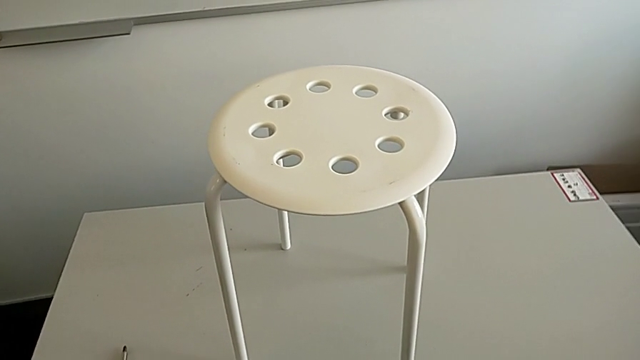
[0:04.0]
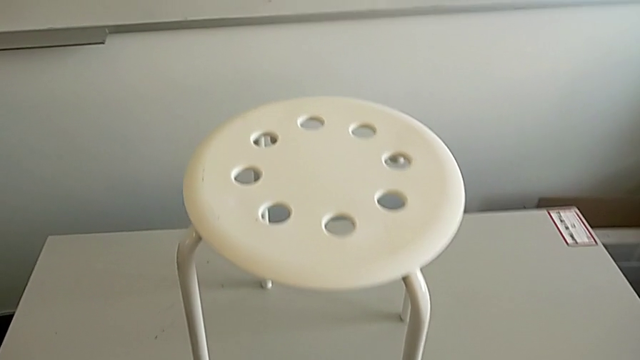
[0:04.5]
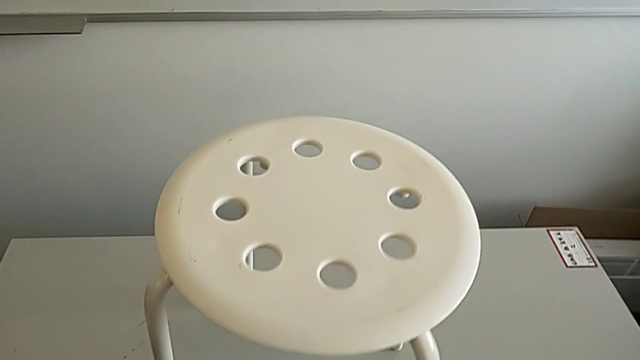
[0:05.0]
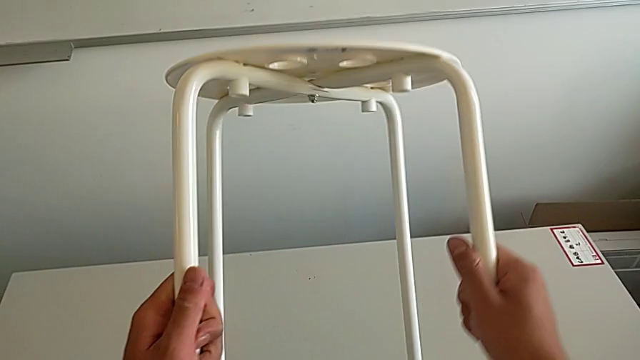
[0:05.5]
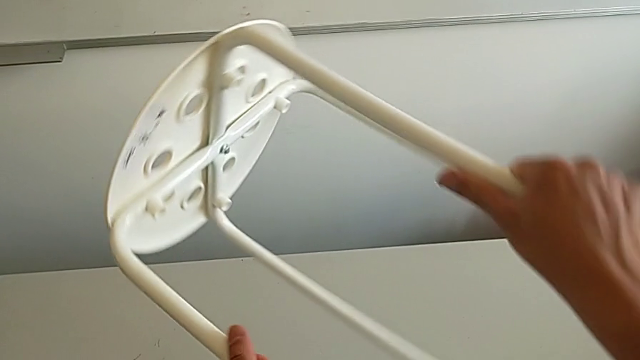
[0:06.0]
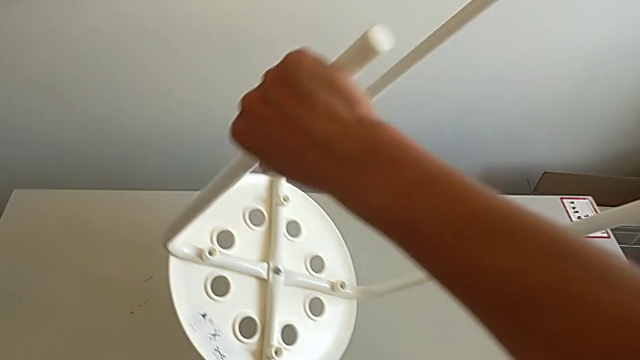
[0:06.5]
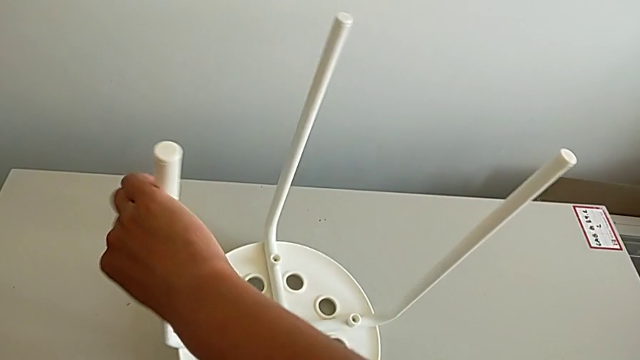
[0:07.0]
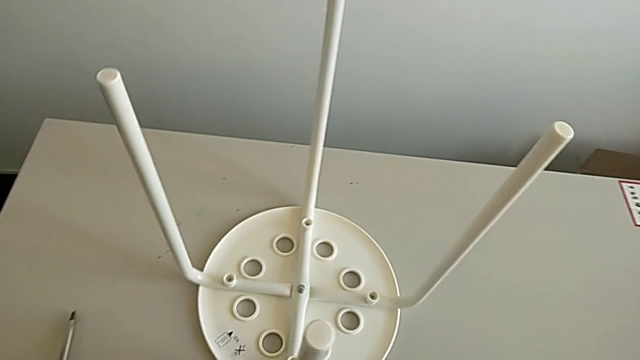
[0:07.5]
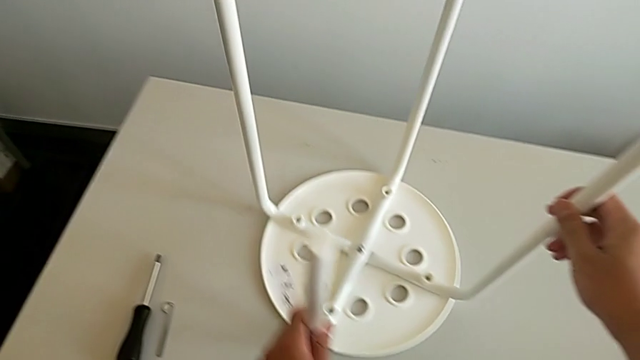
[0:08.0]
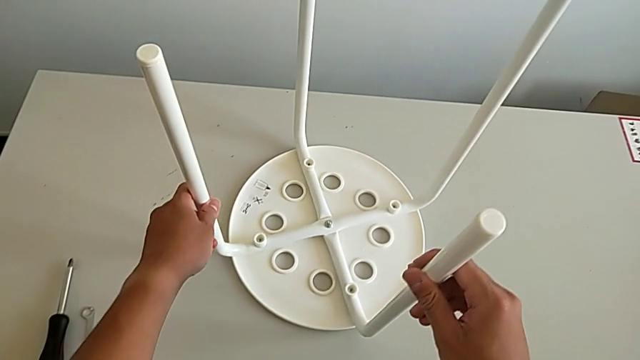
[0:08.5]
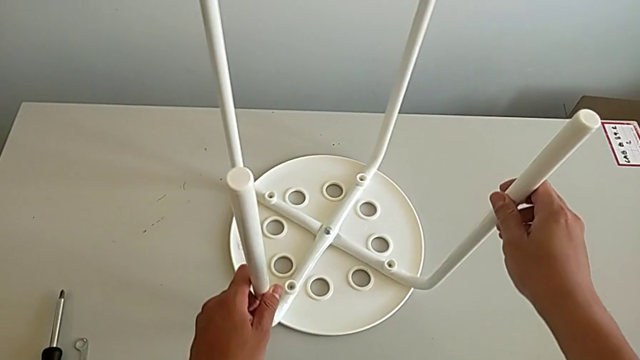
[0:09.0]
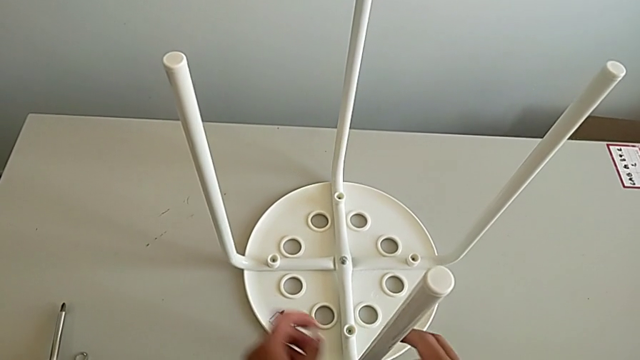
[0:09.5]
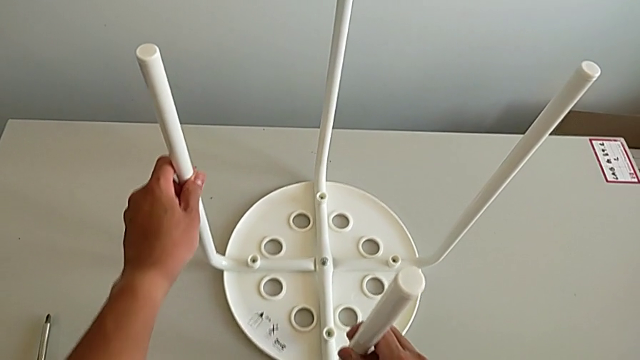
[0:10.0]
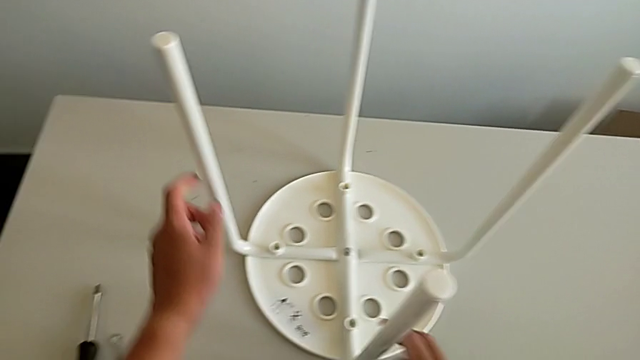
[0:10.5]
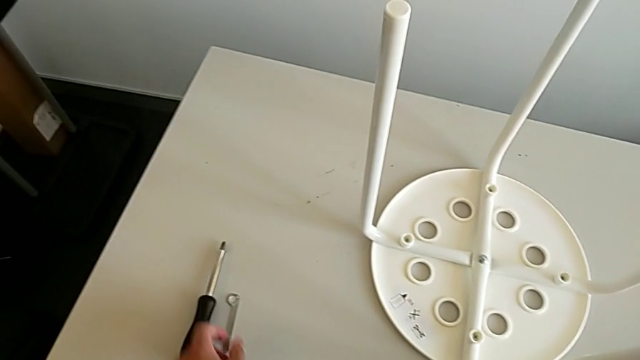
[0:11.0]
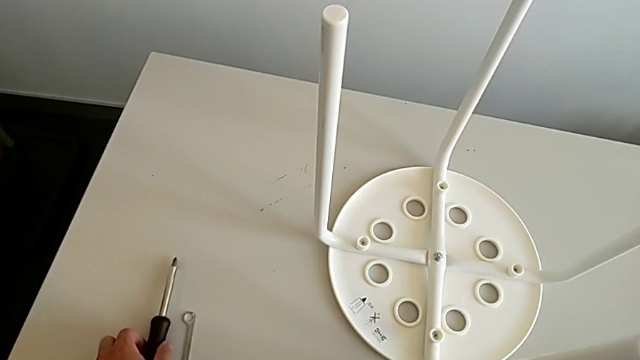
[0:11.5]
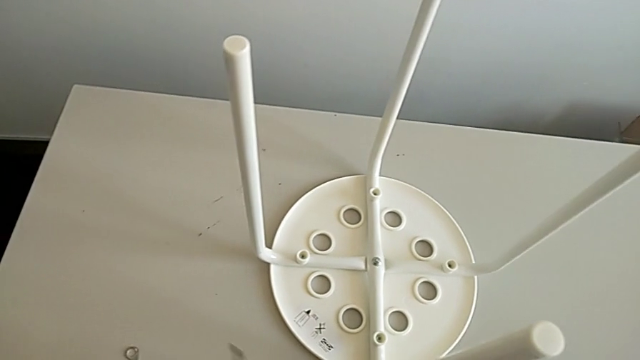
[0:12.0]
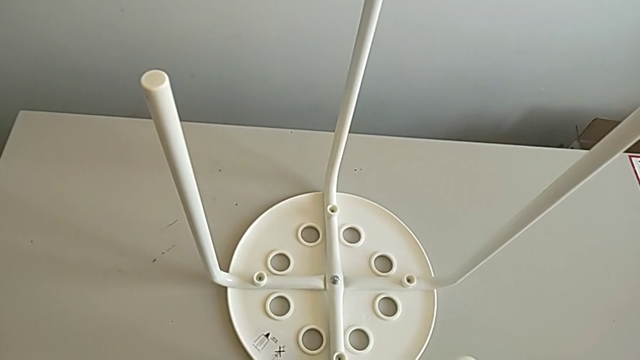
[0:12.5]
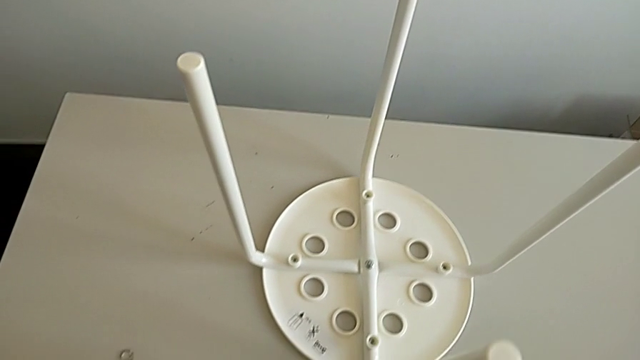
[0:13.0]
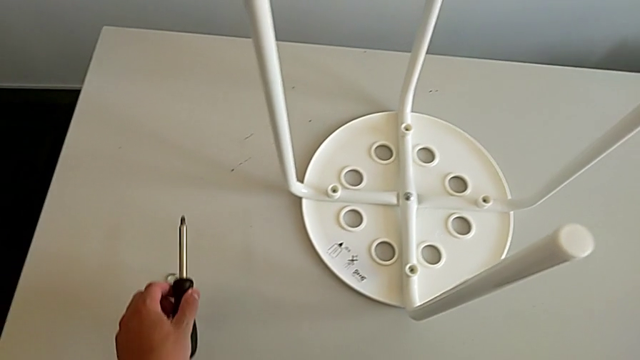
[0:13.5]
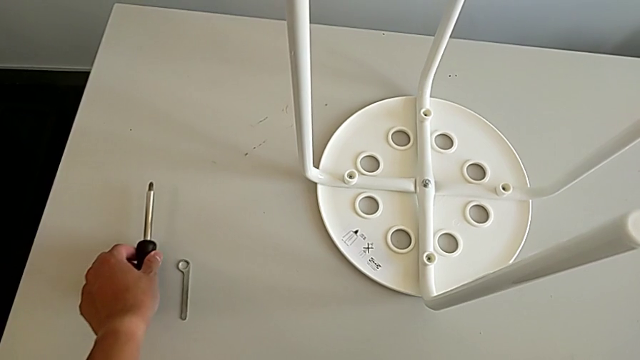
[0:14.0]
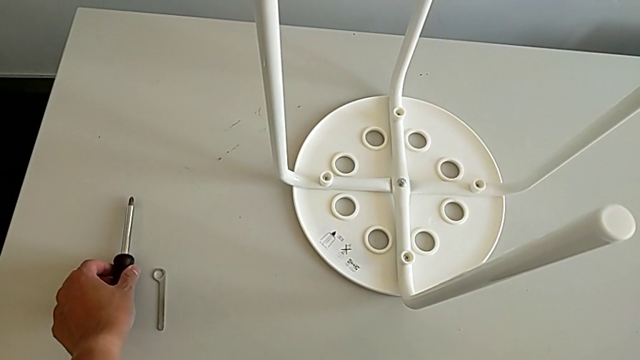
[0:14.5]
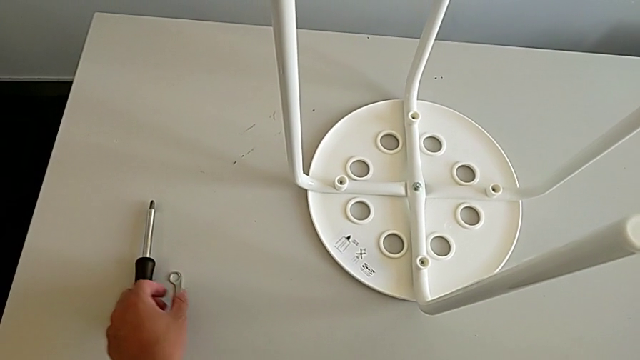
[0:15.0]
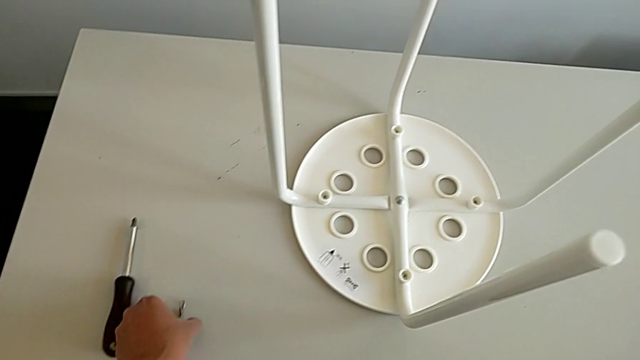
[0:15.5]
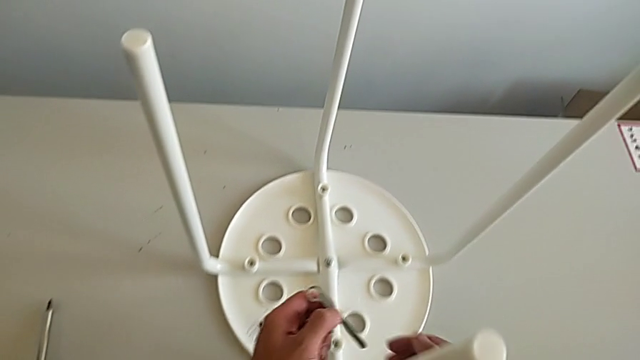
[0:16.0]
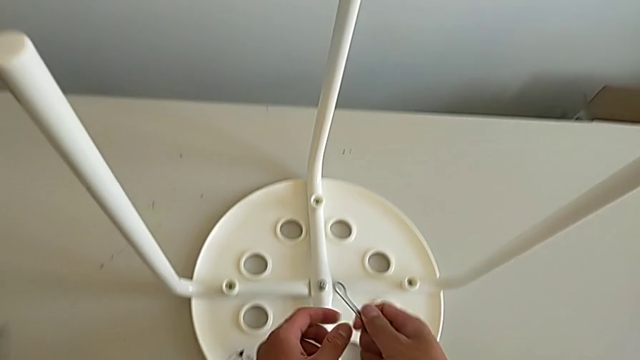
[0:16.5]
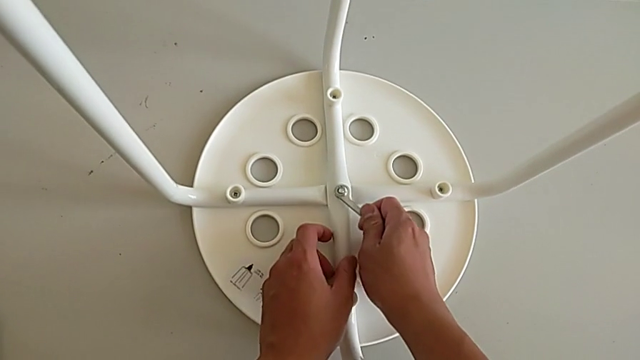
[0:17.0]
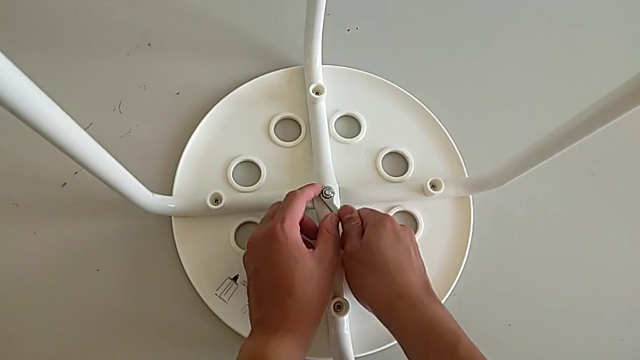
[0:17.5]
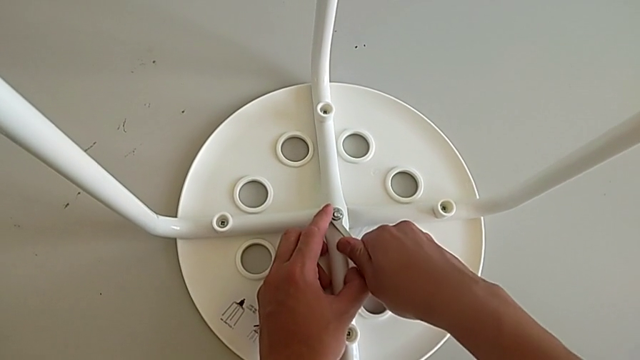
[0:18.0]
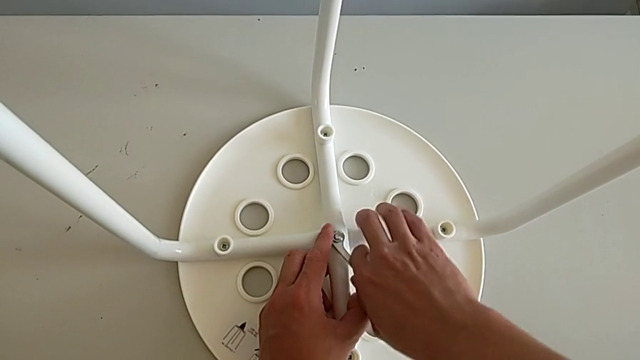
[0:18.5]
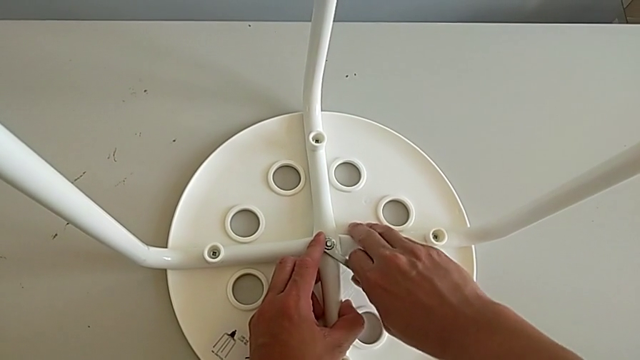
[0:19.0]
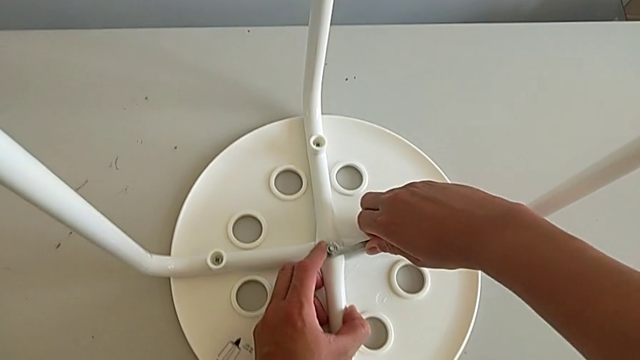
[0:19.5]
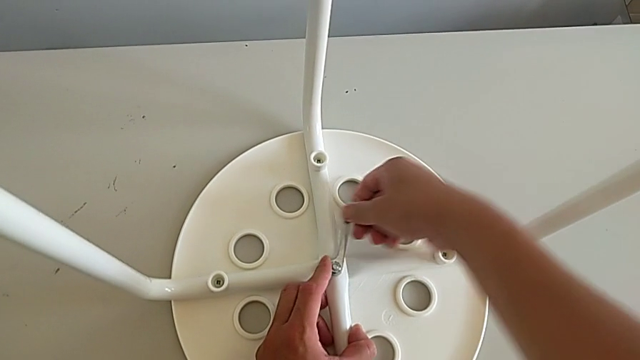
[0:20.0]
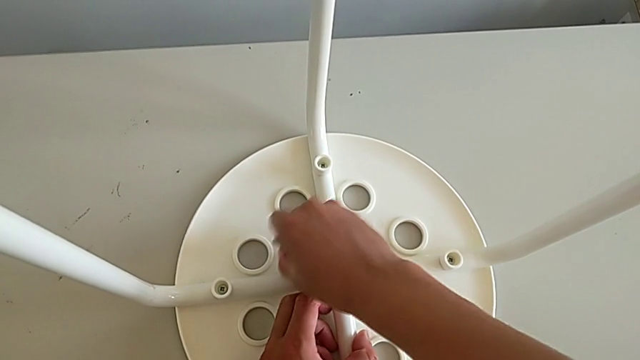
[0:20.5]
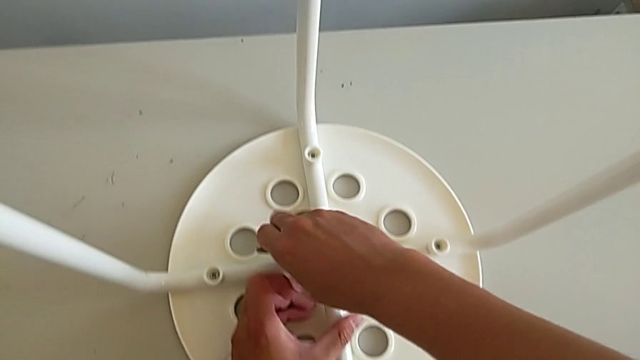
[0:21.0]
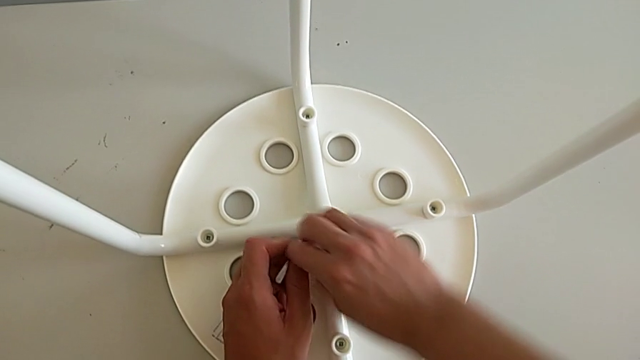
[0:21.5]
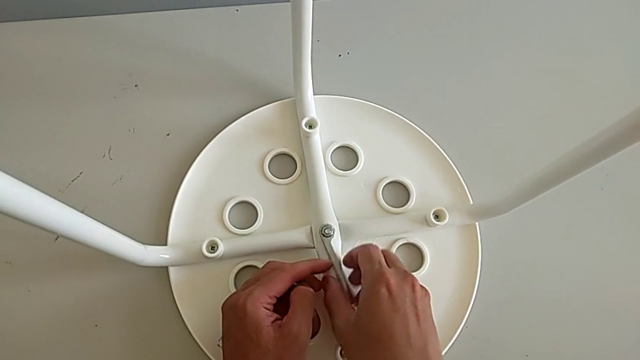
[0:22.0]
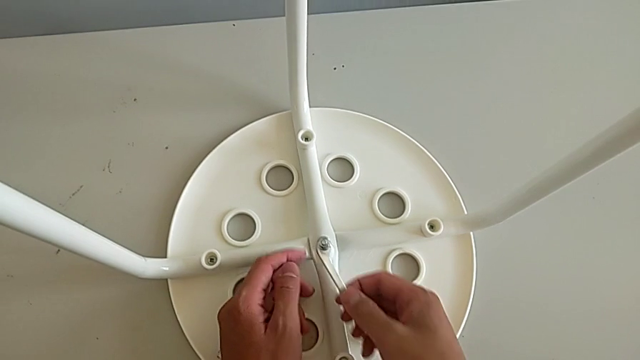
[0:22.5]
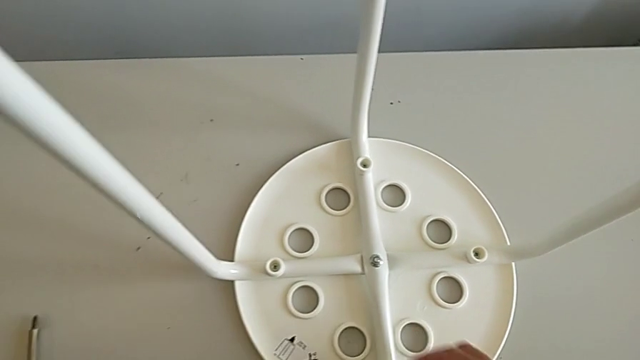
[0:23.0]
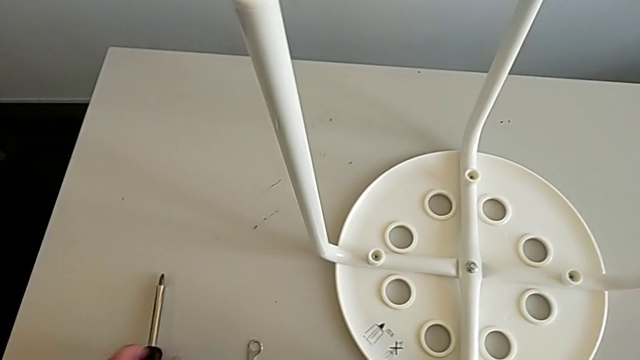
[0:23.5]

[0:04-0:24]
The camera wearer slightly unscrews the middle hex nut with the wrench. They grab the stool, rotate the stool and place the stool. They wrongly grab the screwdriver. They place the screwdriver, grab the hexagonal wrench, insert it, unscrew the hexagonal wrench and place the hexagonal wrench.

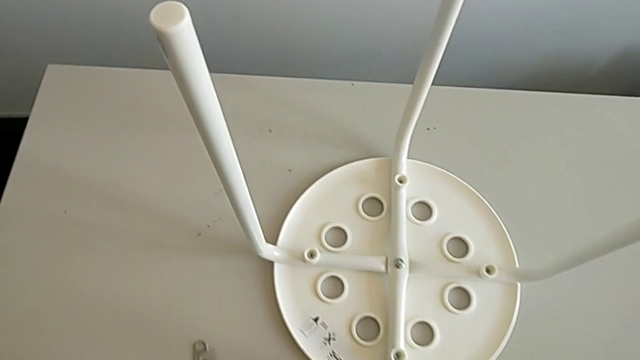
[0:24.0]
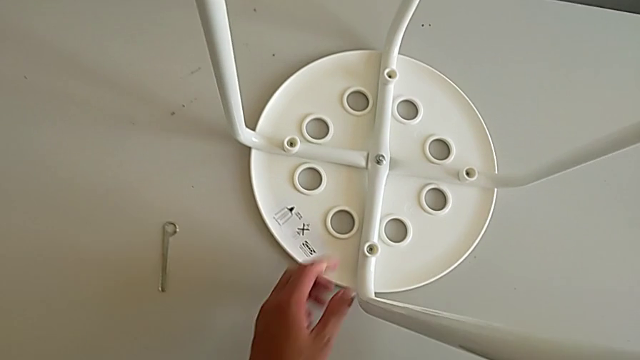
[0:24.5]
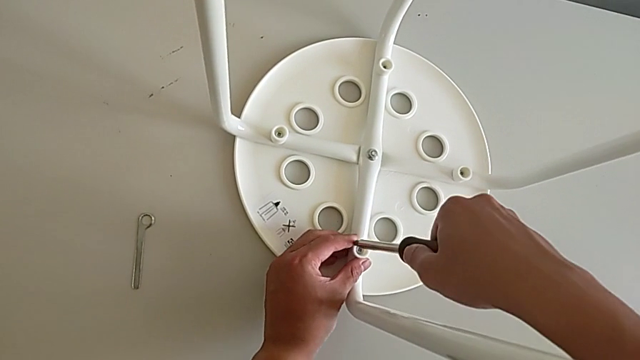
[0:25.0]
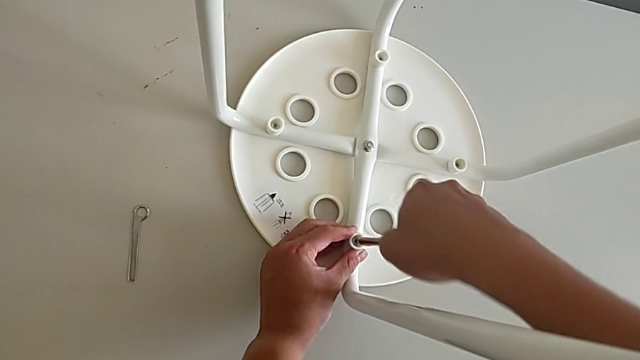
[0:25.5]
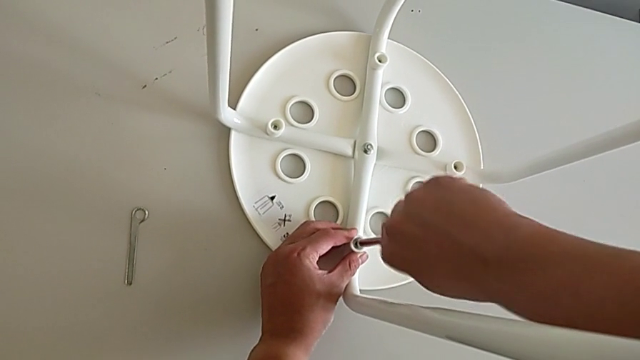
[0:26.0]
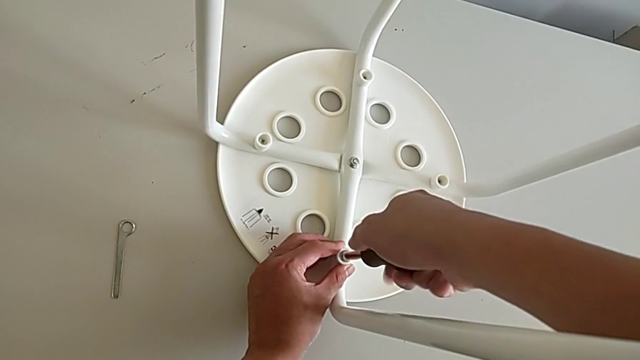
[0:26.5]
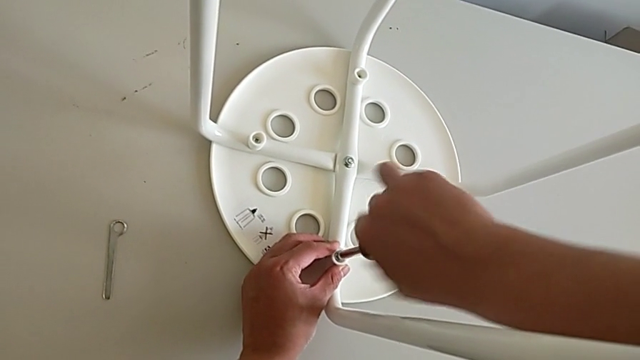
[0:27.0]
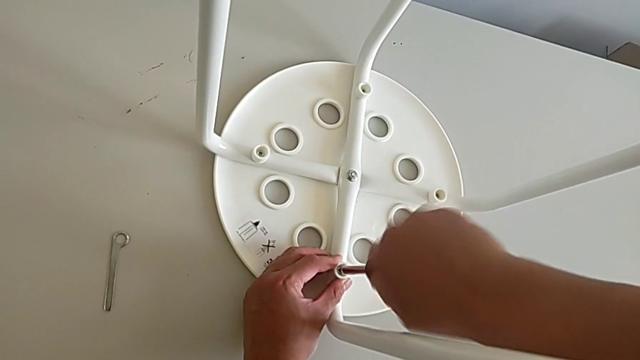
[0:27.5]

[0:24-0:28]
The camera wearer is unscrewing the first screw of the legs with the screwdriver. They insert the screwdriver, grab the screwdriver and begin to unscrew the first screw.
